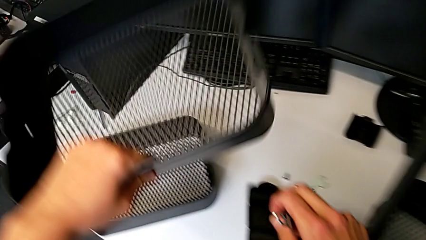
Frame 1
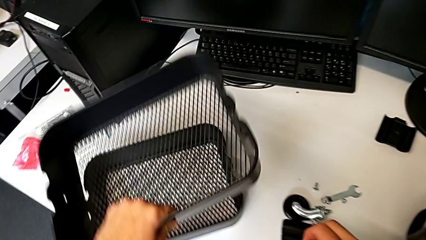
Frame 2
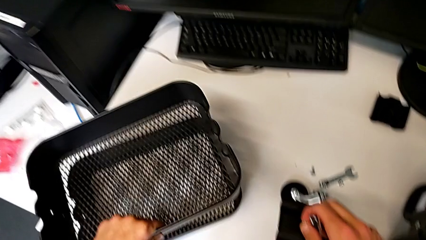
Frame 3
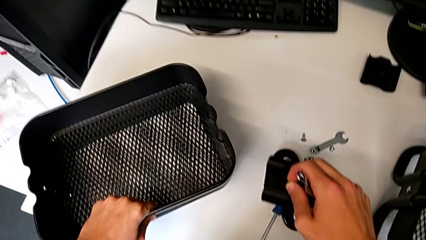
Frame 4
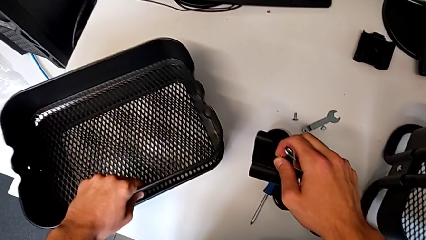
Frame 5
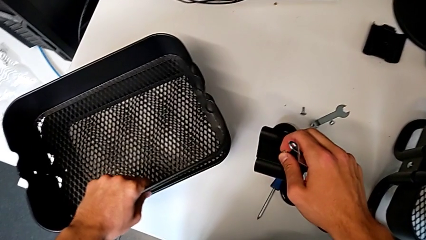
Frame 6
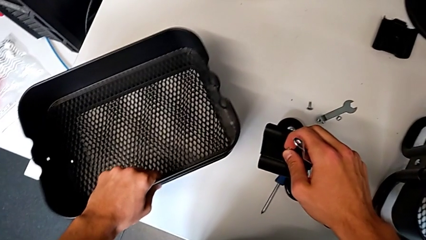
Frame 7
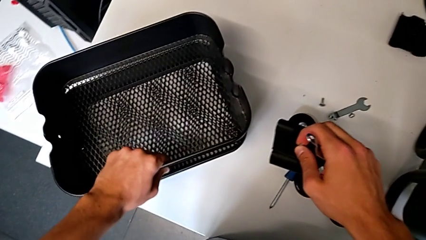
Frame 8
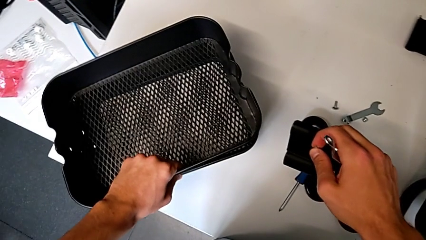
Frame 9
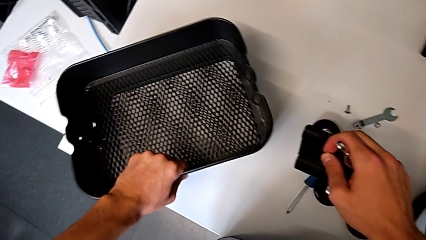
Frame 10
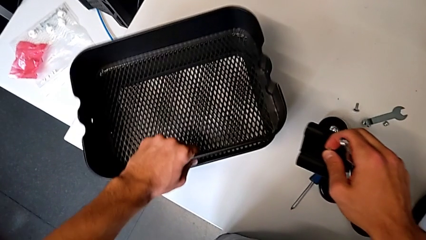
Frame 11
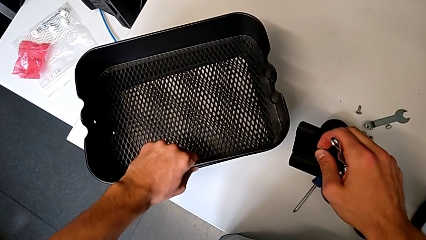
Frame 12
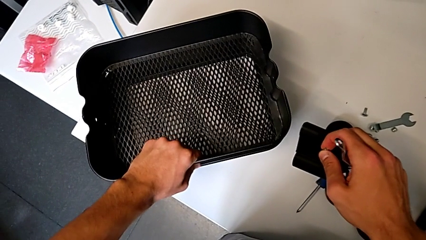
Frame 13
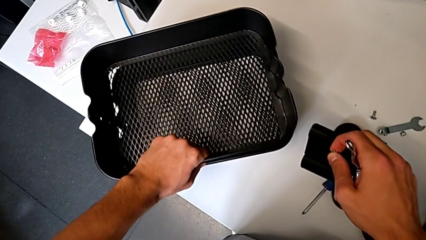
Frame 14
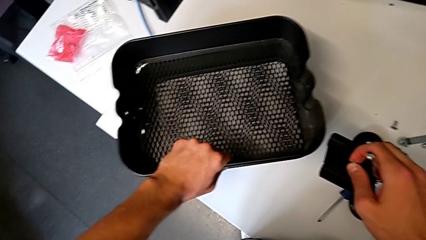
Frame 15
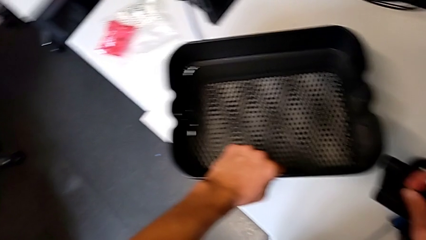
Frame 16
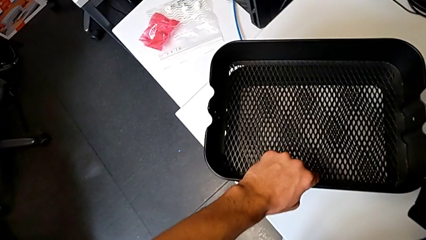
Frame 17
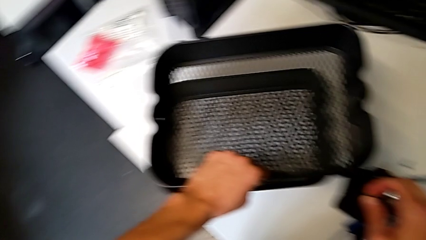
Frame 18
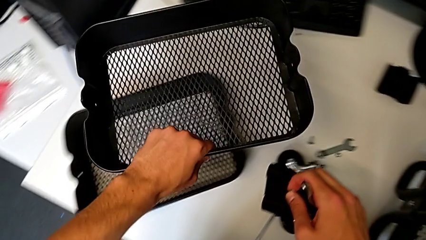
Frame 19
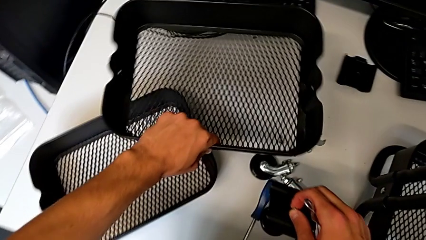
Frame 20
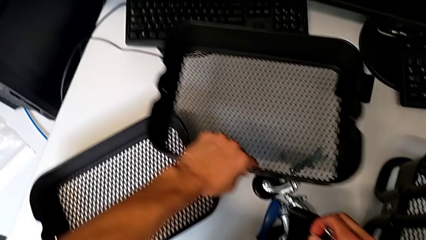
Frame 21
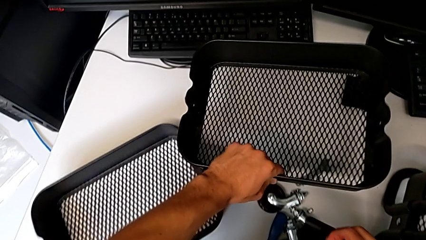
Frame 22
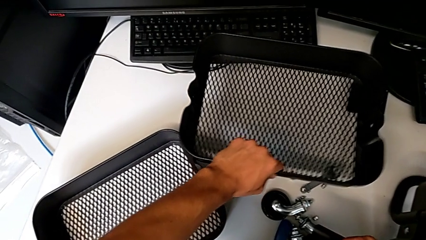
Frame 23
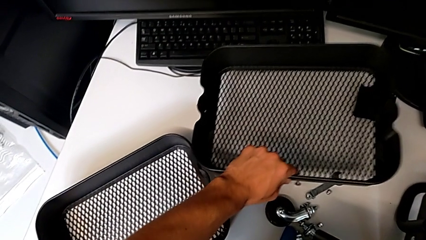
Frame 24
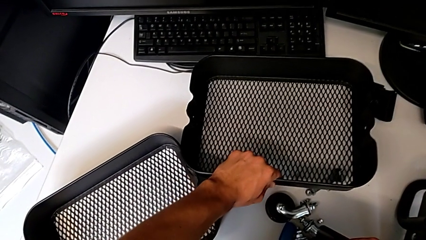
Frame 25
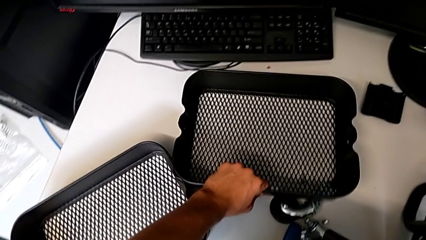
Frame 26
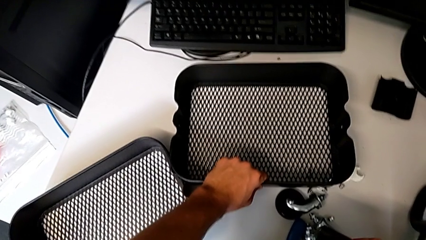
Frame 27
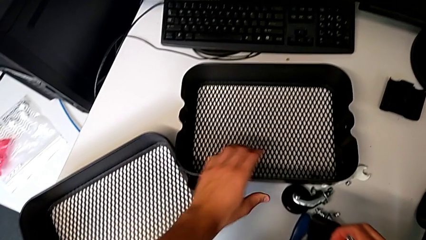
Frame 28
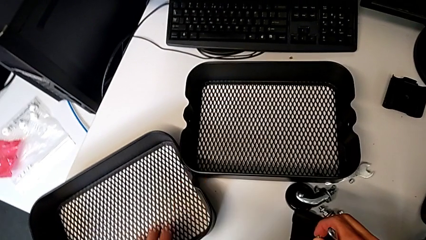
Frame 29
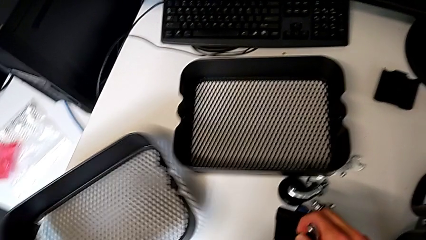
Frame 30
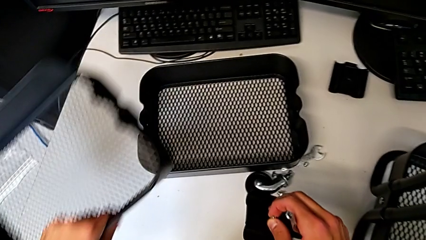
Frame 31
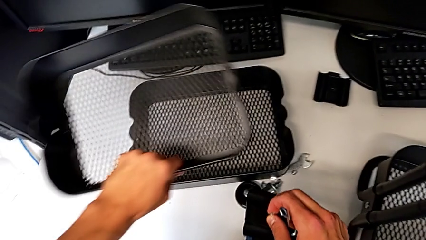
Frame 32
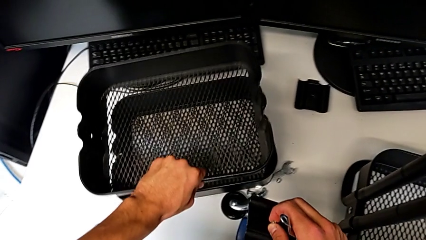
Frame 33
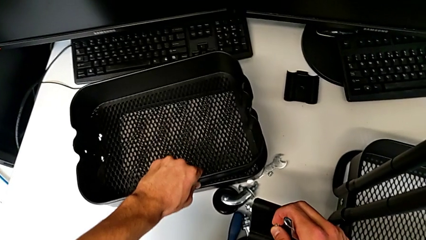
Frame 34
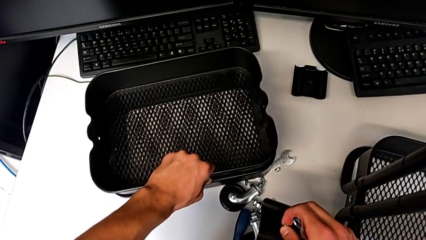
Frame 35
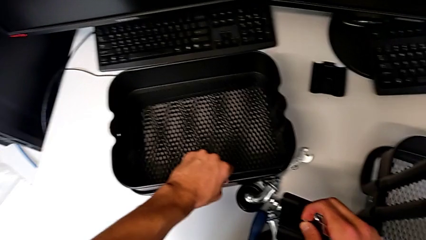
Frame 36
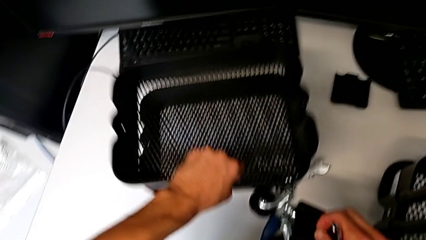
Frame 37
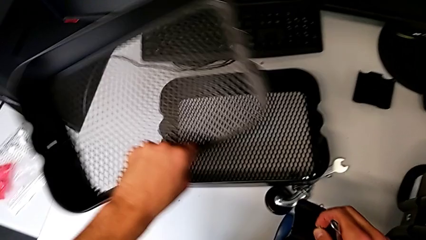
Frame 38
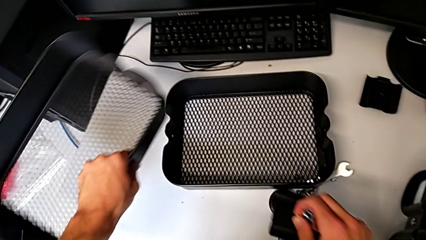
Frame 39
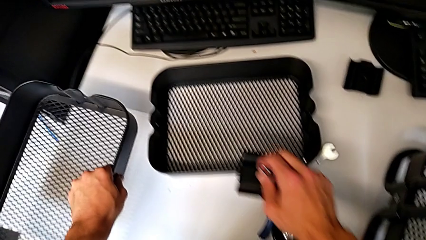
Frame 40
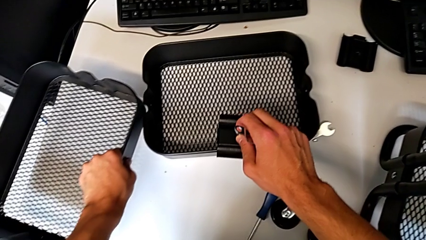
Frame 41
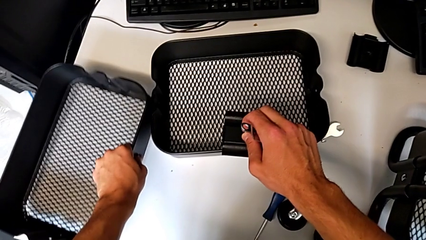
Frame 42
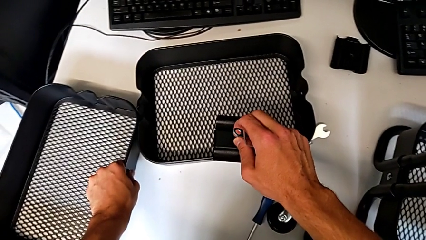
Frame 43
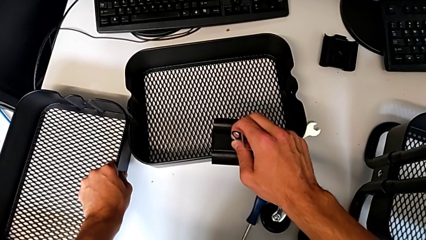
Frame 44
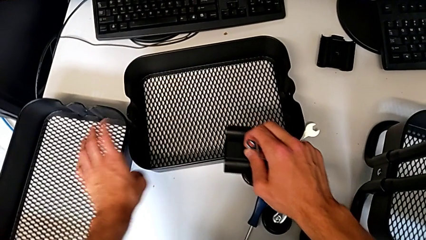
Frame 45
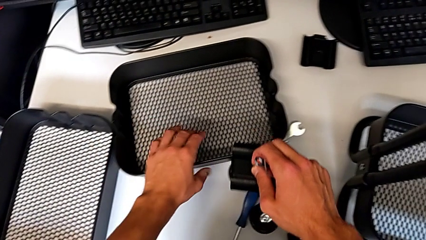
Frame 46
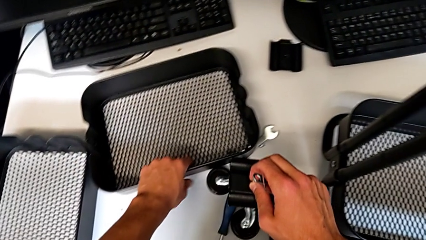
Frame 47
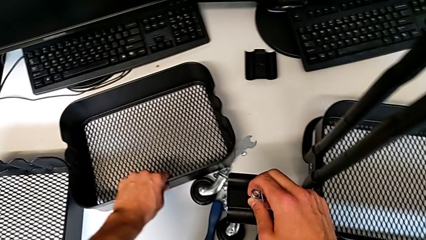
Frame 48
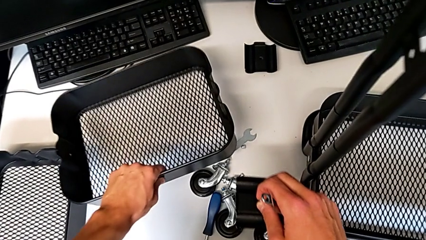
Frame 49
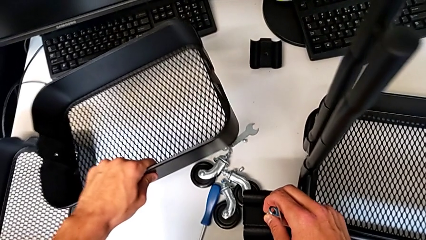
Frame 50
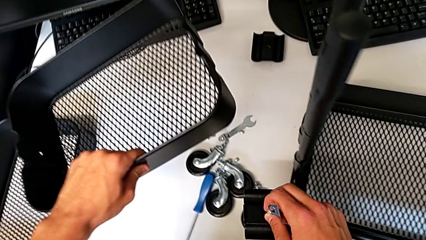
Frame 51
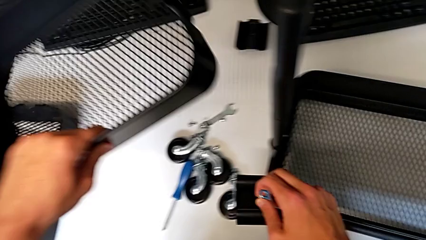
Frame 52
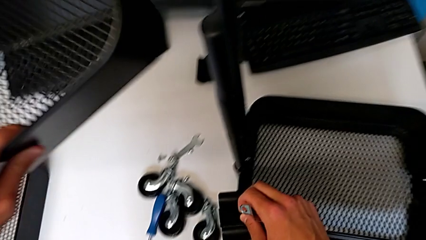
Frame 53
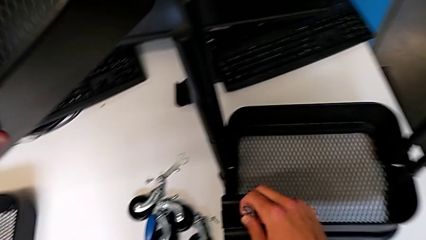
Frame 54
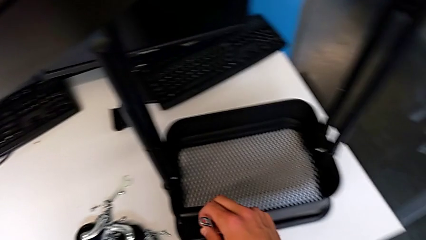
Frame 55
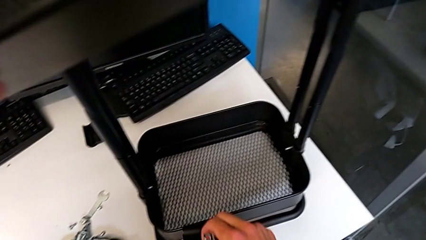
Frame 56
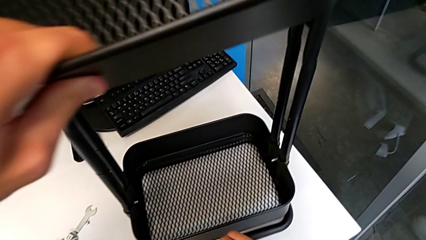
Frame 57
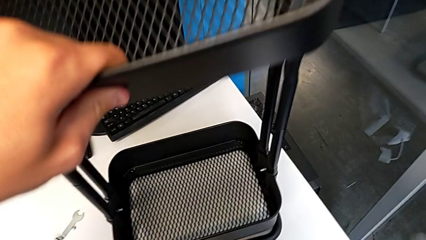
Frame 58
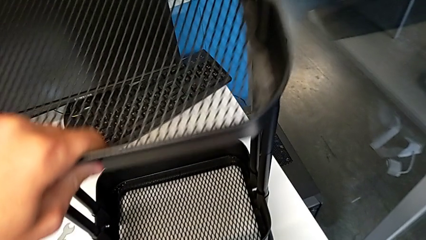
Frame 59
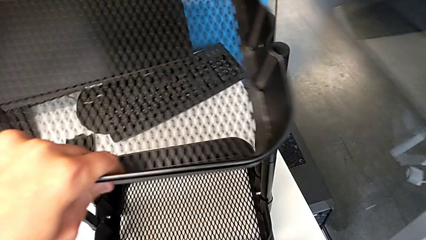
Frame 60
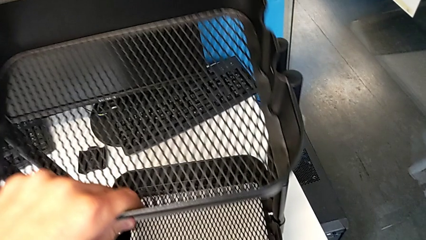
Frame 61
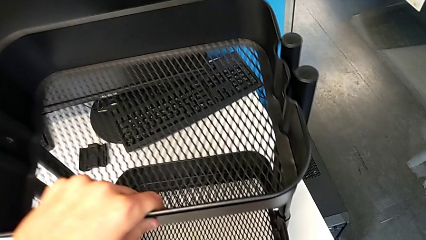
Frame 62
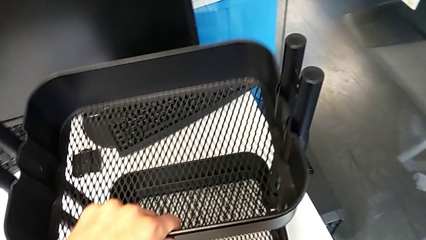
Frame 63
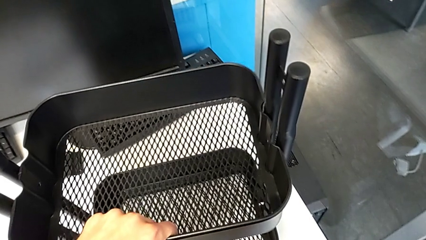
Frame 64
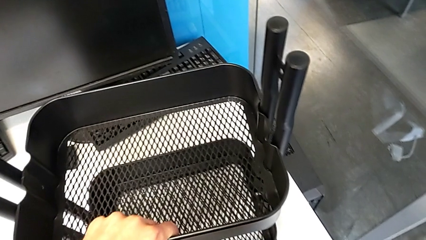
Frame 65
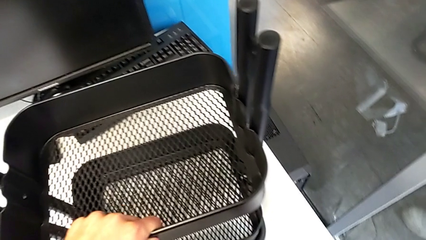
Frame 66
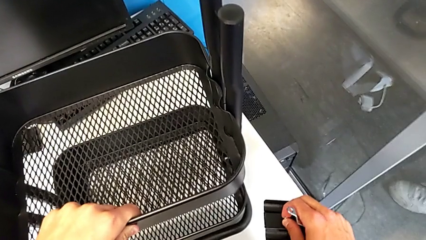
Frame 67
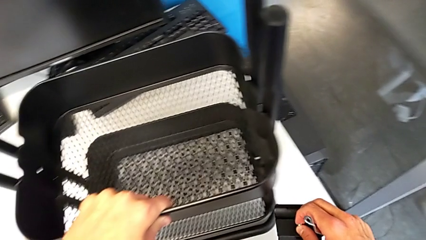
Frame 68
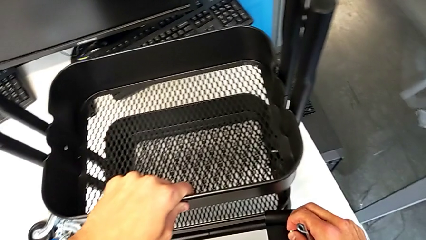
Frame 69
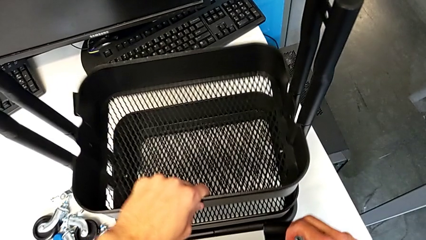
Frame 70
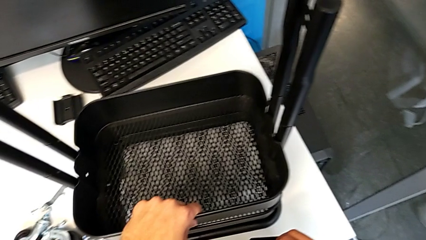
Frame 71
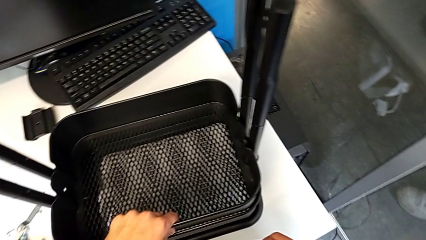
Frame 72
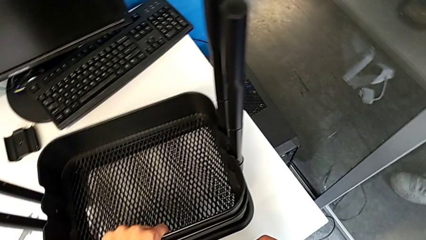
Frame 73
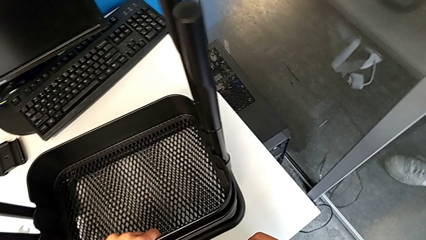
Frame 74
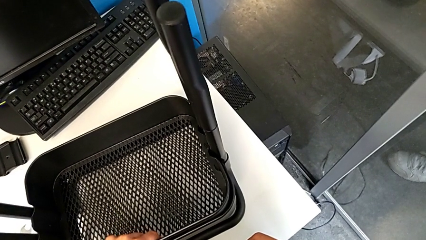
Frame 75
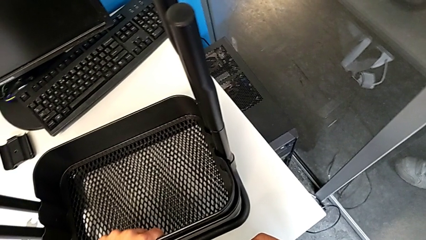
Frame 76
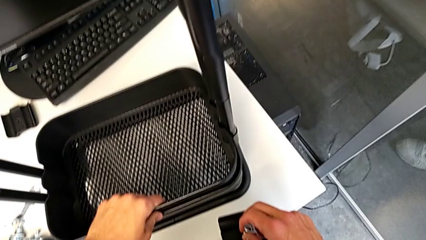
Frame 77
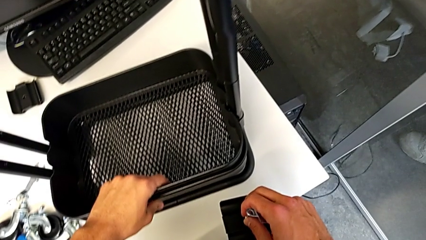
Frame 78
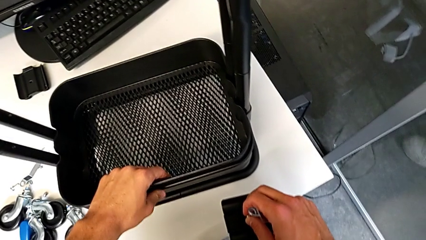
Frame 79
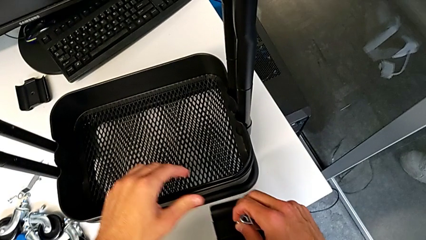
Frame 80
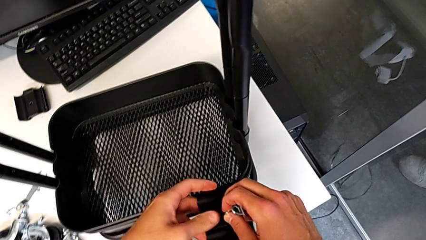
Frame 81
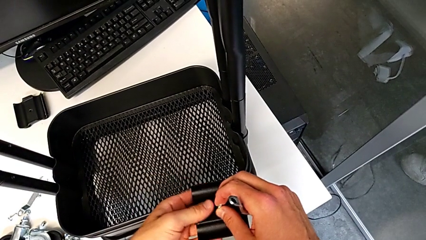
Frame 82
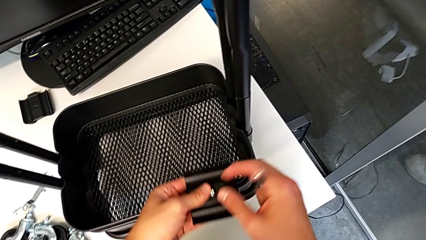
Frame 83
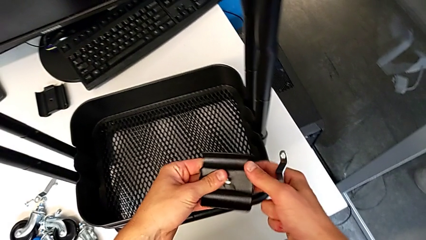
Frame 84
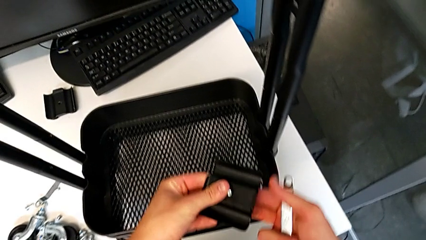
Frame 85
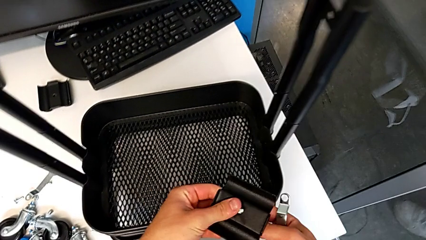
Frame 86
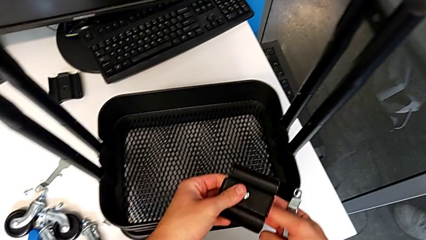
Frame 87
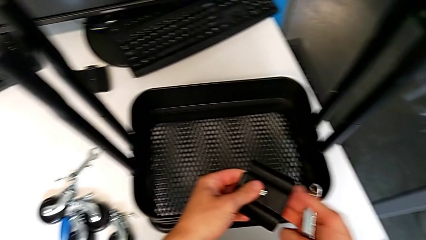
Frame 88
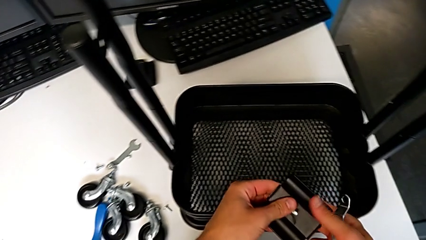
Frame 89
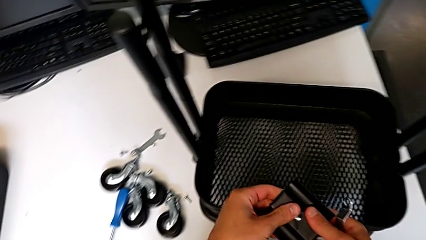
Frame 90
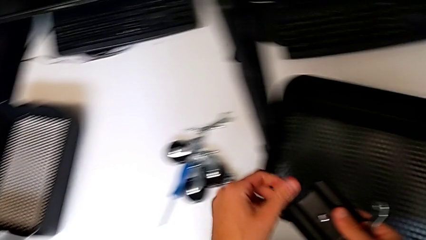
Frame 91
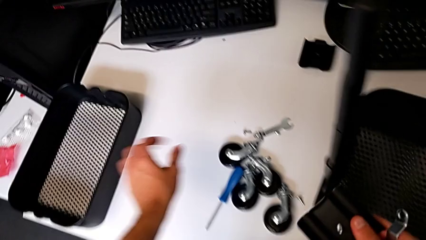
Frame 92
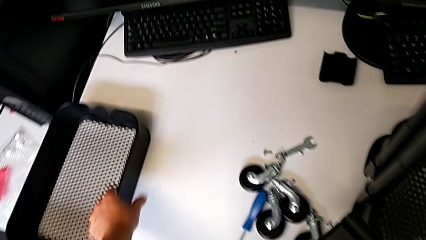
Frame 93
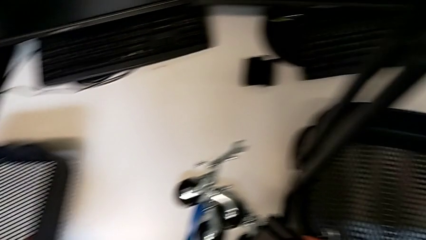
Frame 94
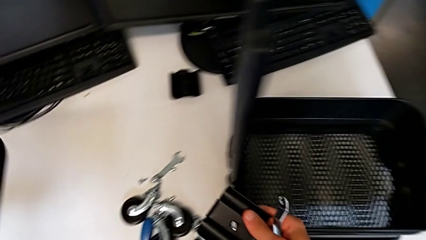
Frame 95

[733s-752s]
The camera wearer is mounting the second and third trays. They place the grid tray, grab it, place it, grab it, place it, grab it, place it, grab it, approach it and assemble it. They wrongly hold the bracket and grab the grid tray.
